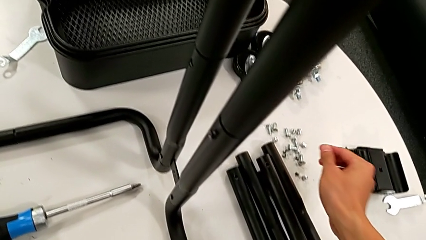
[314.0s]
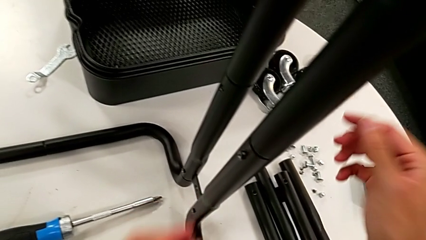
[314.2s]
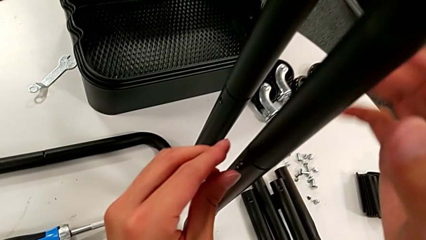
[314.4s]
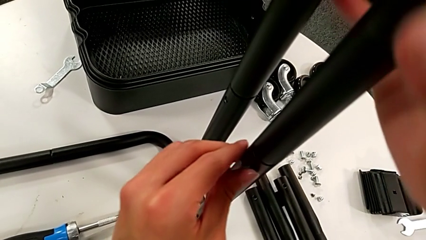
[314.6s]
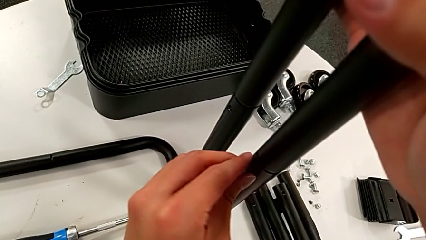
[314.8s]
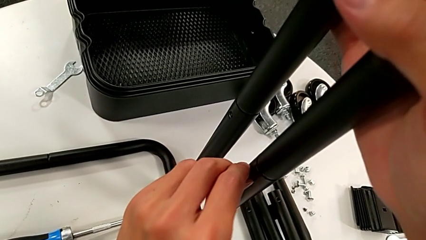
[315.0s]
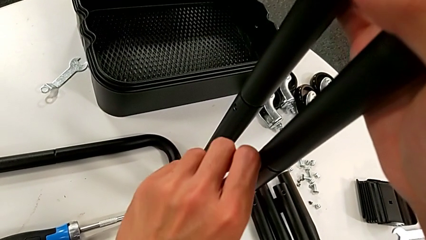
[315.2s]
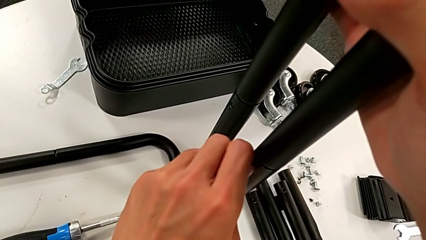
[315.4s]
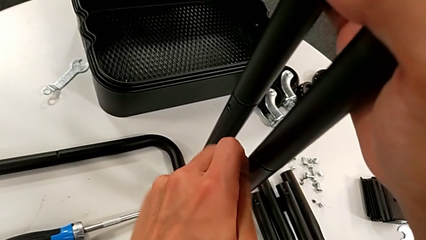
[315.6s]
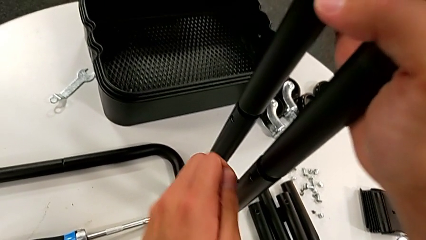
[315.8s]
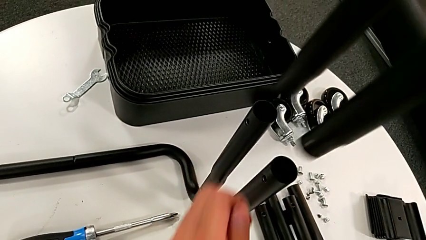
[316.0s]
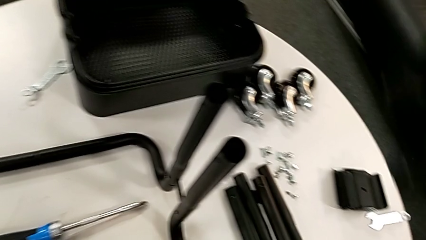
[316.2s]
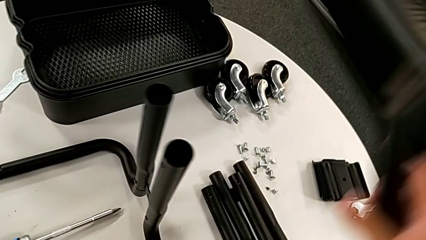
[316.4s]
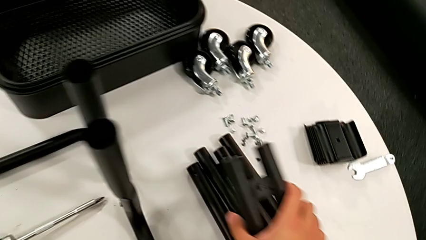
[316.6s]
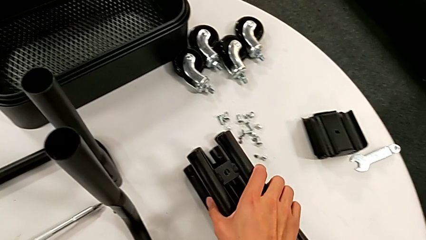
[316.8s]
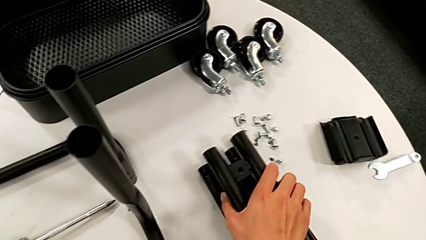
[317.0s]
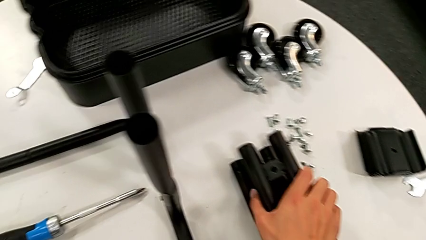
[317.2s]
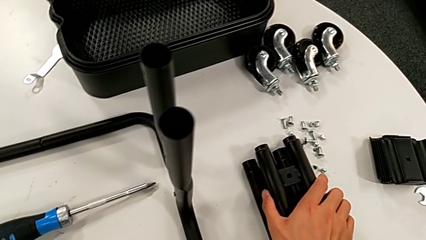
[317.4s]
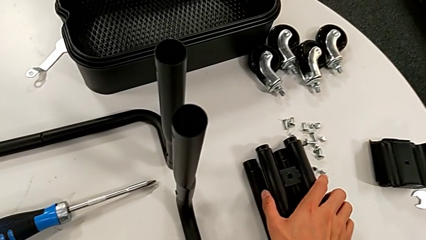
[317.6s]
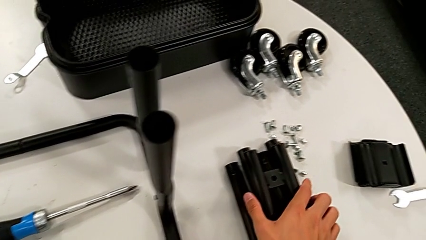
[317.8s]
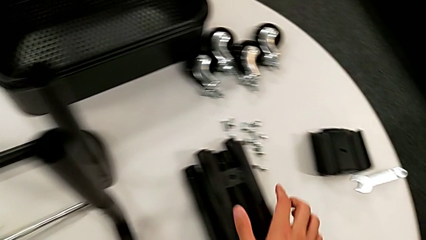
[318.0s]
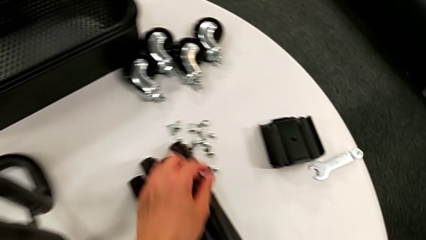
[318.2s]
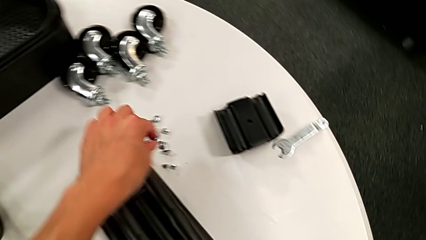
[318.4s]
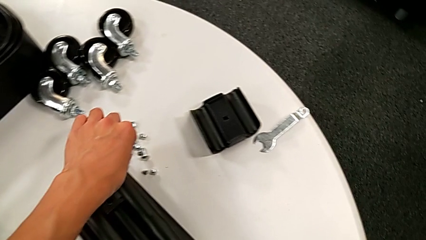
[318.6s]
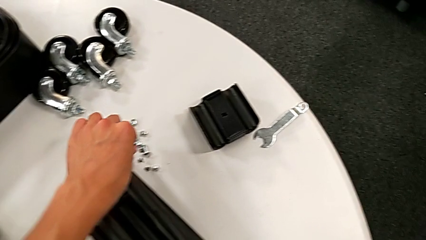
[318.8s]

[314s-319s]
The camera wearer is disassembling the third sidebar. They disassemble the screw, disassemble the leg, place it and place the screw.

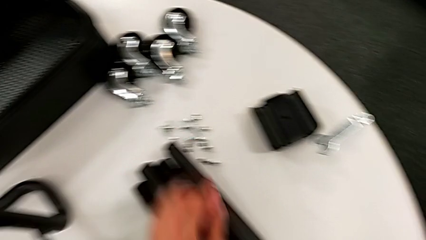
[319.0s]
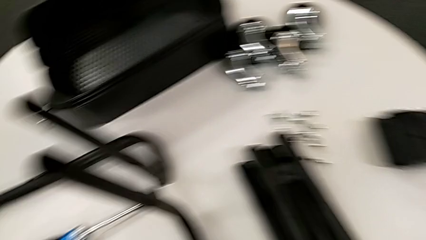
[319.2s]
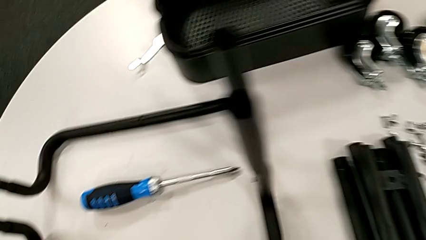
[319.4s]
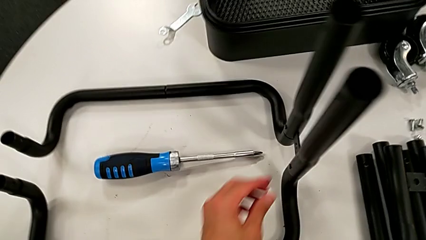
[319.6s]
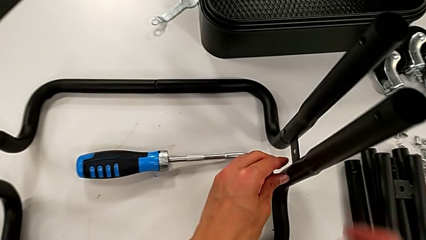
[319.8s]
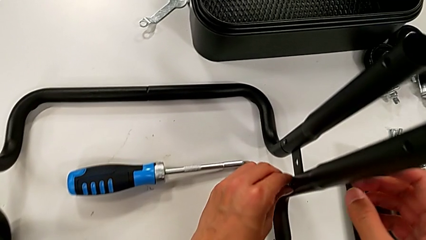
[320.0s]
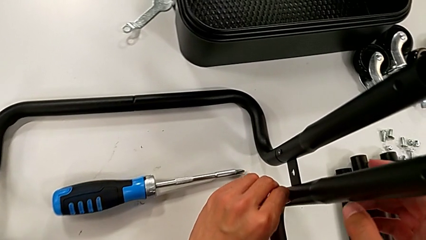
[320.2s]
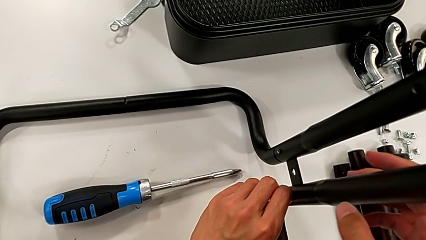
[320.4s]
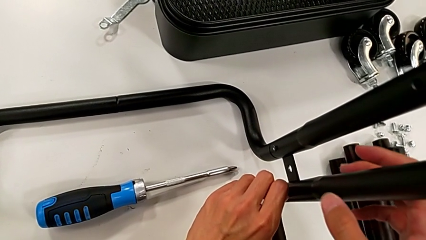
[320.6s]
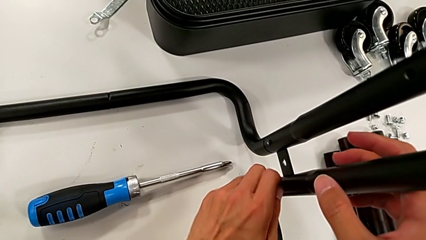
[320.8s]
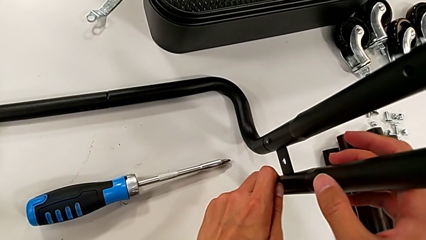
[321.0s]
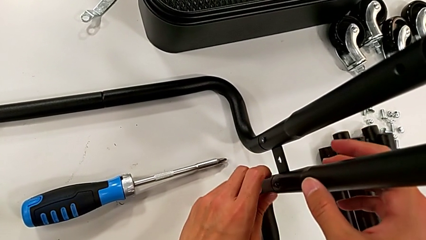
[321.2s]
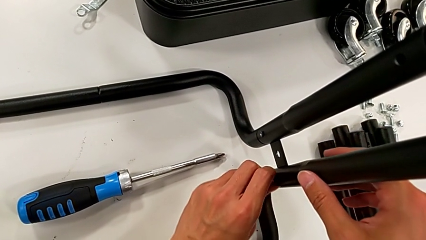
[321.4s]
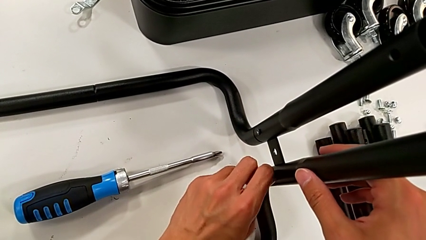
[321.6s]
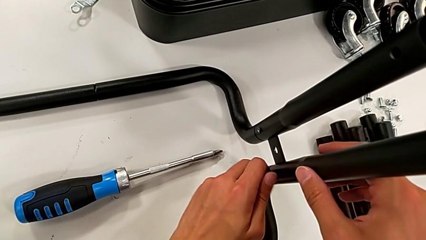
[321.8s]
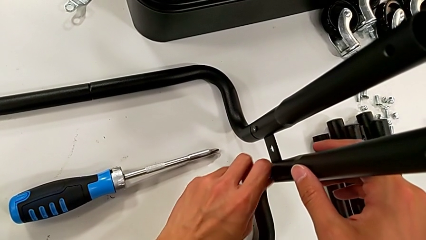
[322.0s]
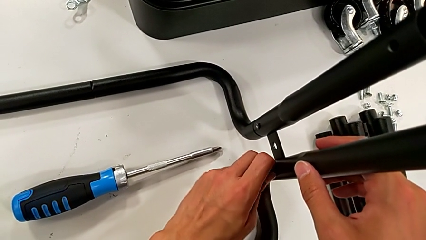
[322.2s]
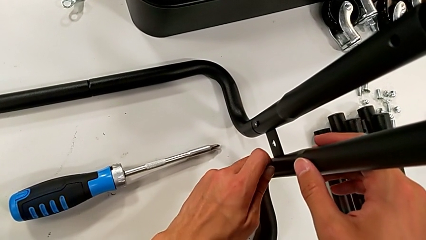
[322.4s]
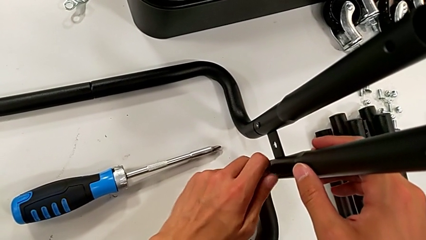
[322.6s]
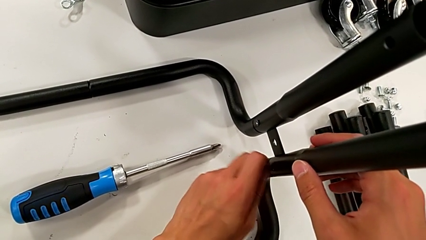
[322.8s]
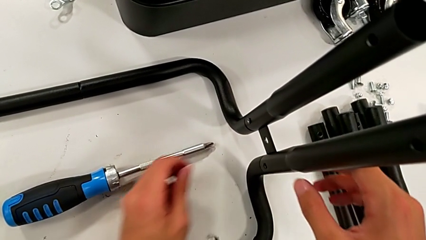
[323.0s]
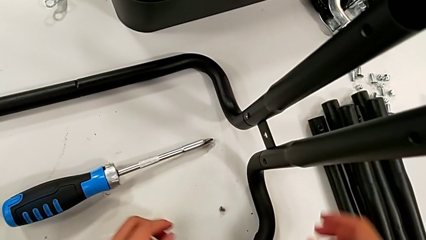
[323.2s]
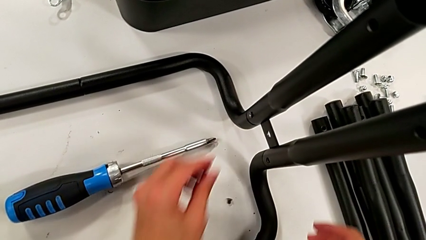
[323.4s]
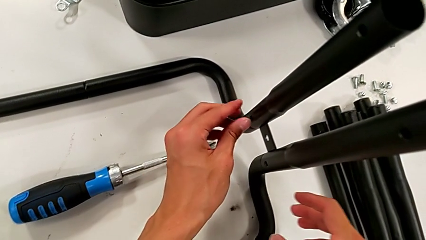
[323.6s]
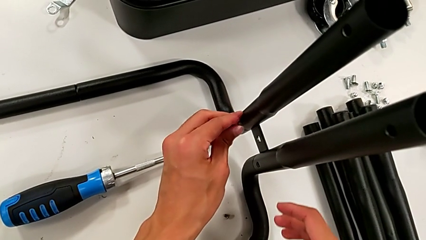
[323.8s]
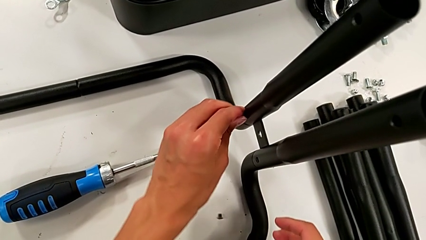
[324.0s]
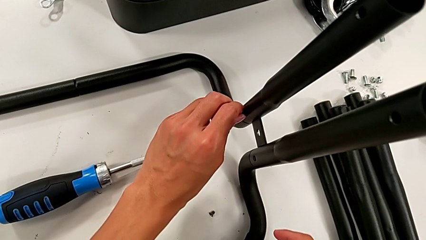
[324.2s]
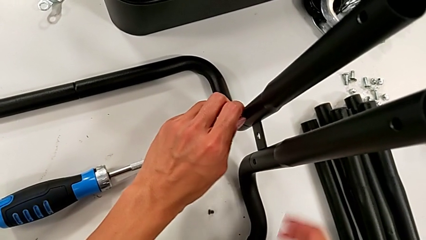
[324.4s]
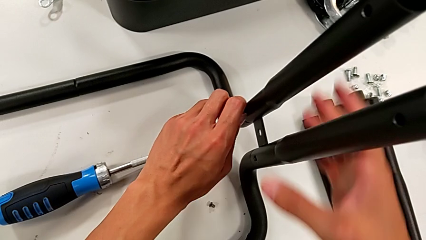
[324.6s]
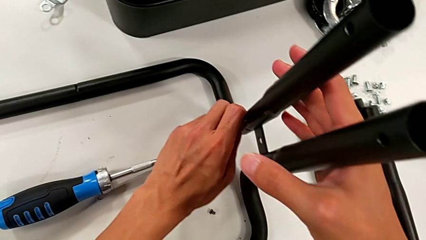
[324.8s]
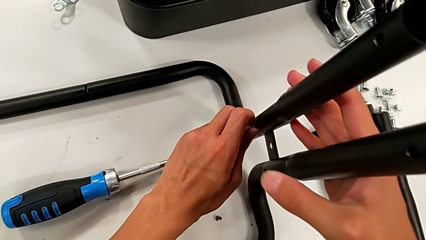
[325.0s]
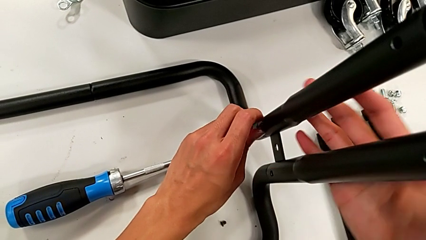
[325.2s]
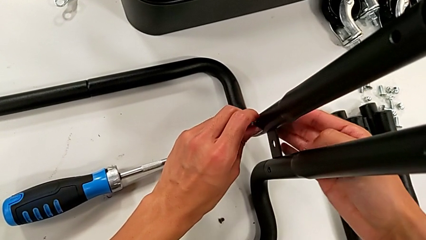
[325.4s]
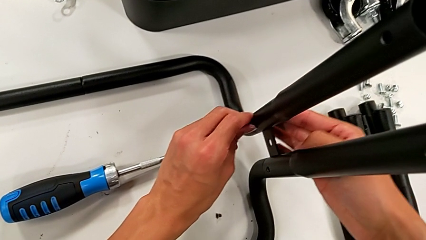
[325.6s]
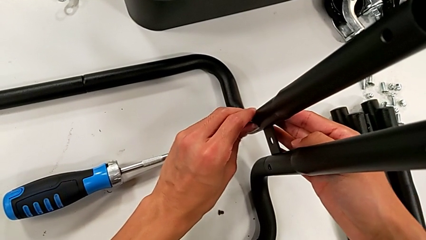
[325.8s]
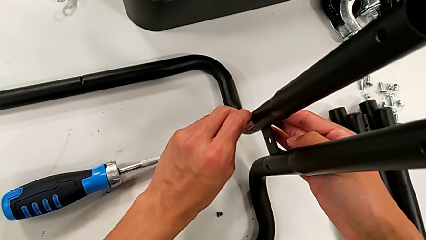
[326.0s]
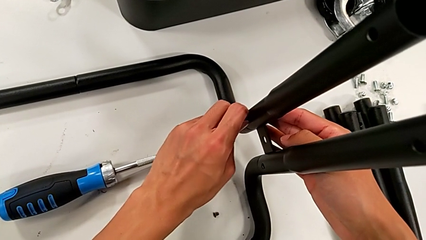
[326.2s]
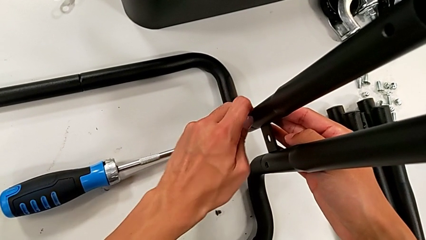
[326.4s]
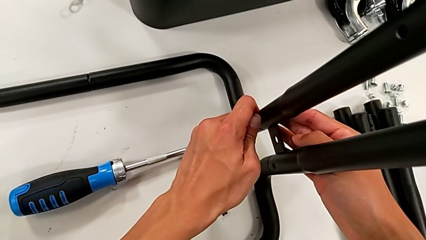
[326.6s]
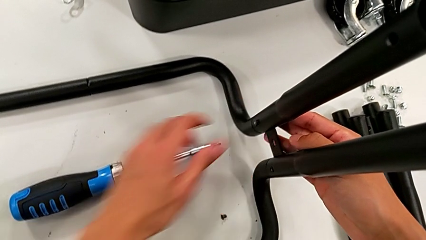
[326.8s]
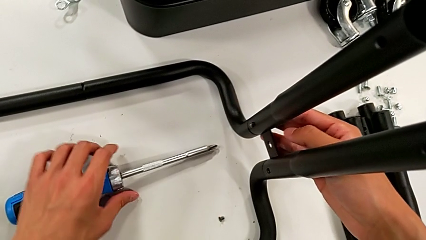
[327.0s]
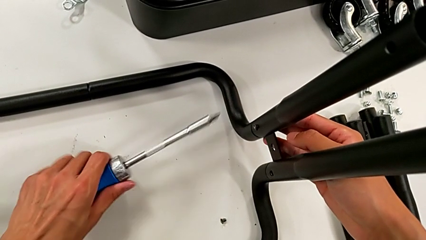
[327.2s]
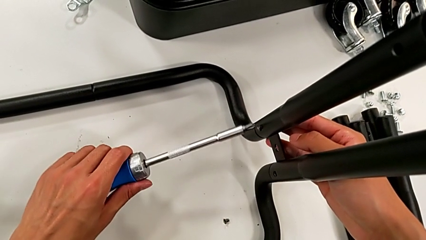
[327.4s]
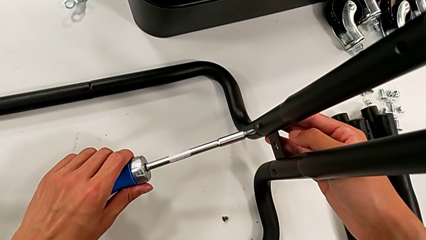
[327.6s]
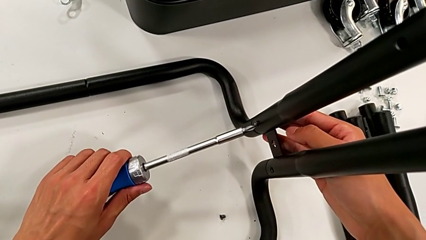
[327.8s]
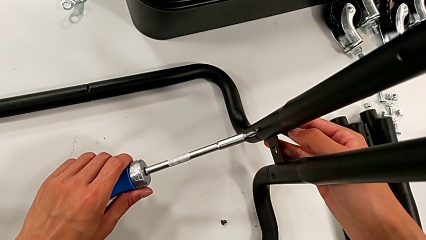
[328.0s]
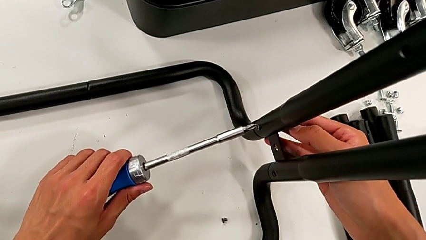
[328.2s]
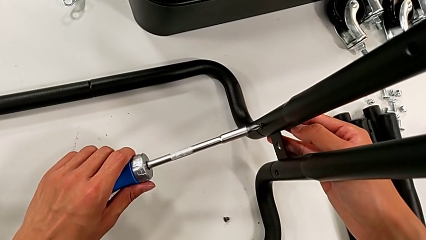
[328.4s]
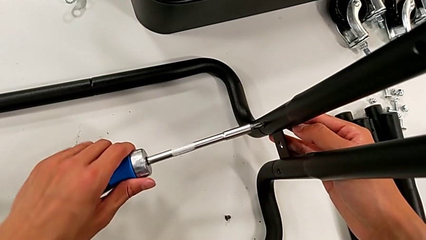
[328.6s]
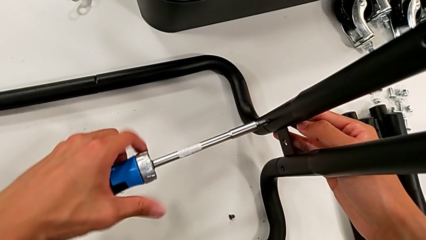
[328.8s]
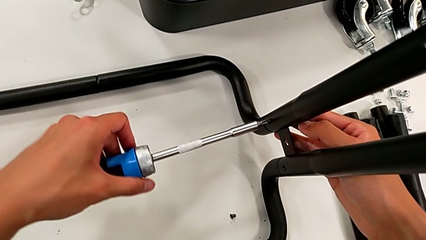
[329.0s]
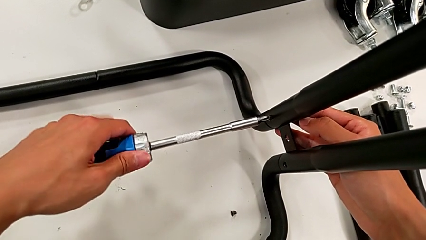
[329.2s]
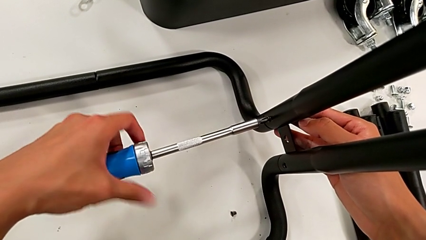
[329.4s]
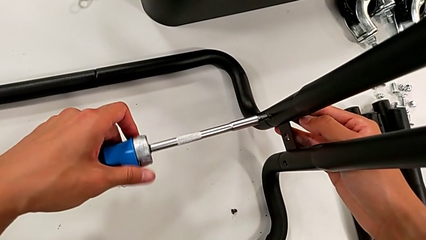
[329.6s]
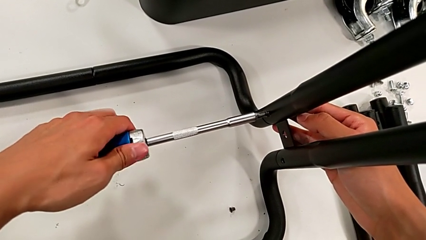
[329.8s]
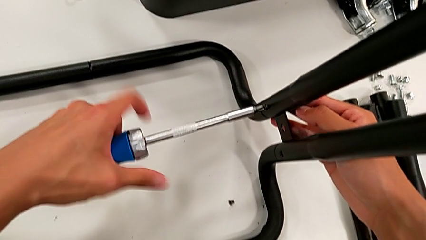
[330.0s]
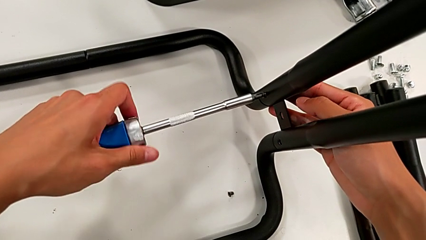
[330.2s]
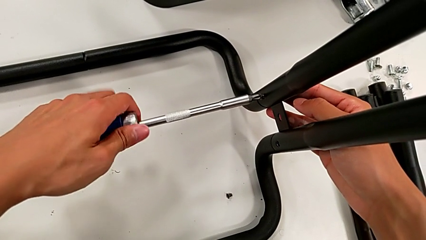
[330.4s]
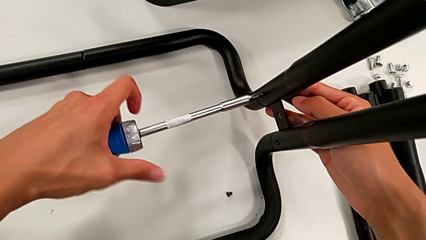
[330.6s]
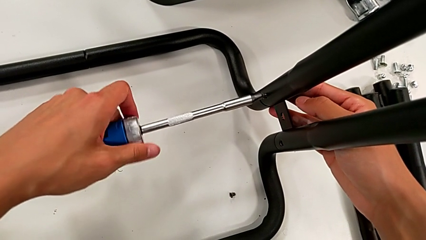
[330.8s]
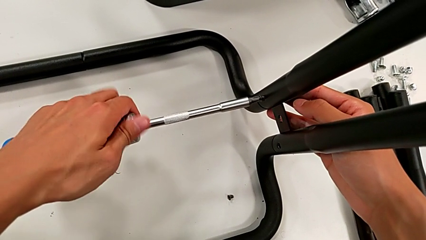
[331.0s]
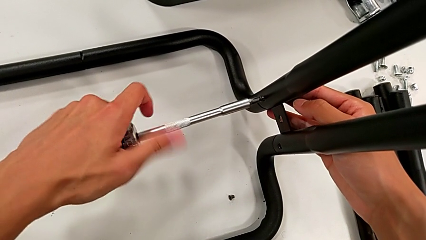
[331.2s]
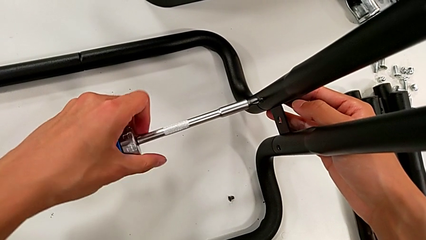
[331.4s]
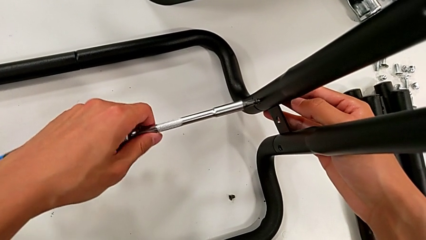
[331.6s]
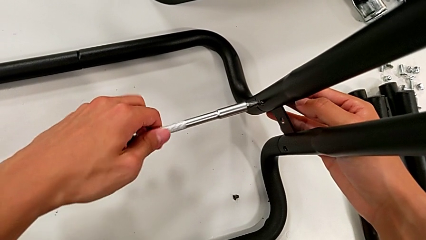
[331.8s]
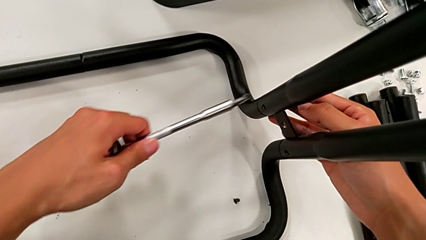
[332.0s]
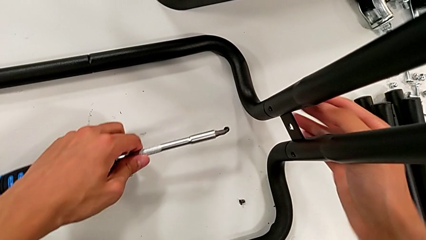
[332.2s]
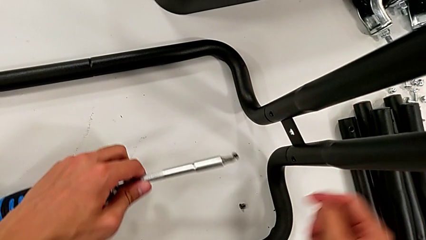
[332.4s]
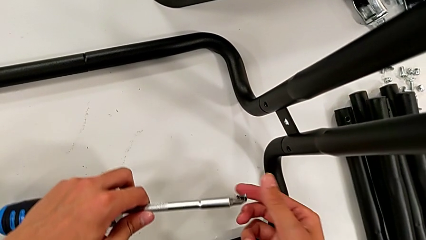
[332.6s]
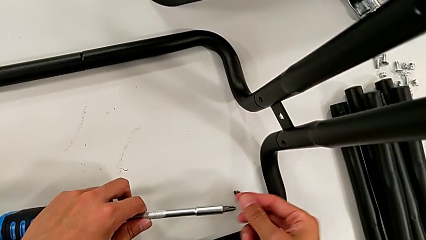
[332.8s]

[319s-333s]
The camera wearer is disassembling the fourth sidebar from the base frame. They unscrew the sixth screw, disassemble it and place it. They wrongly unscrew the screw, being unable to unscrew it. They grab the screwdriver, insert it and unscrew the fifth screw. They disassemble the screw with the left hand, withdraw the screwdriver with the left hand and grab the screw.
